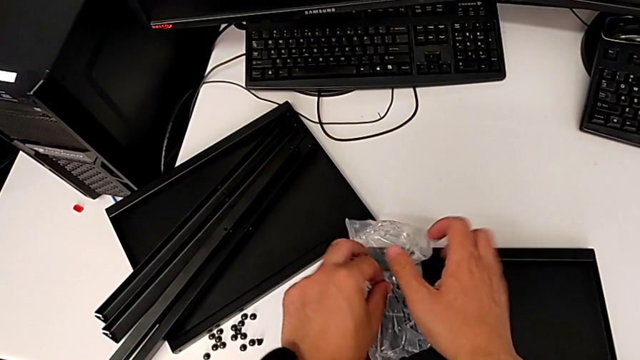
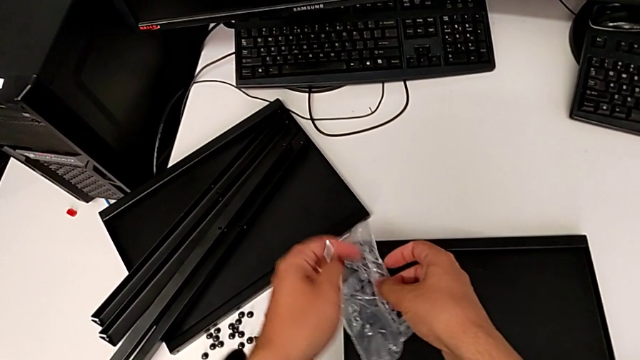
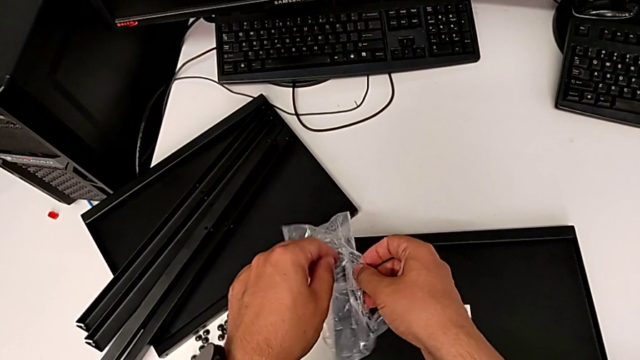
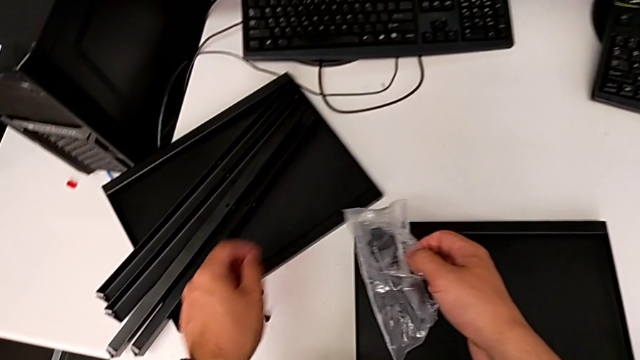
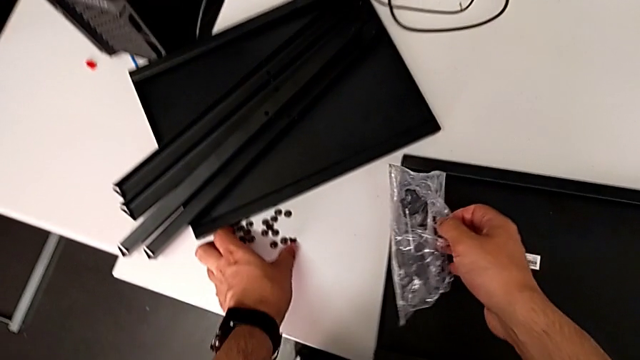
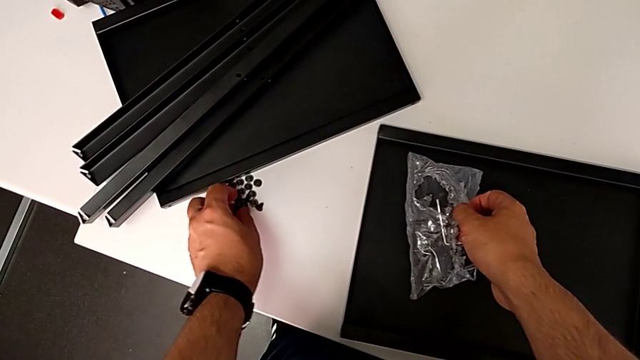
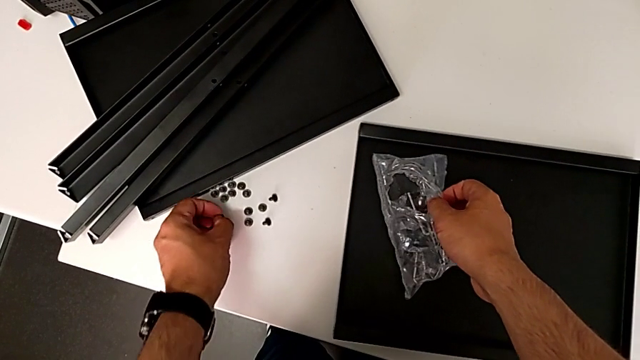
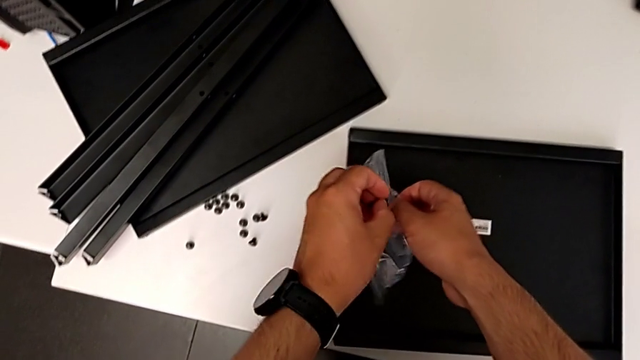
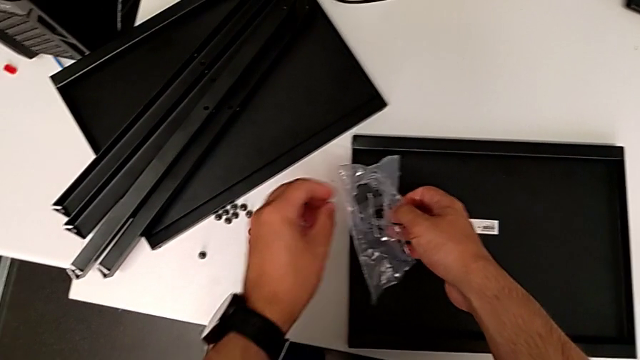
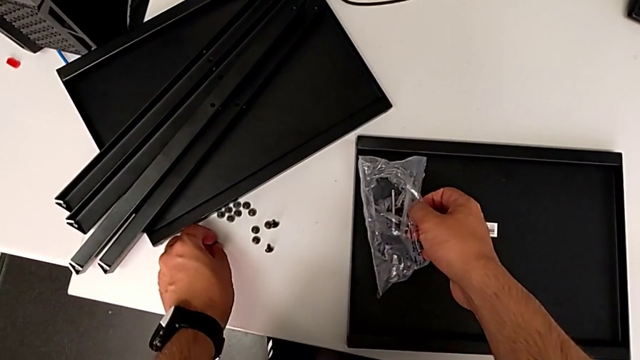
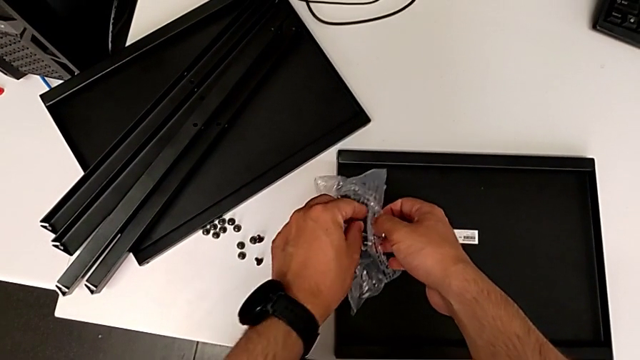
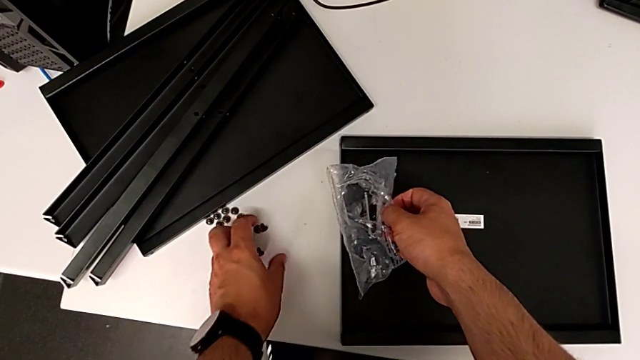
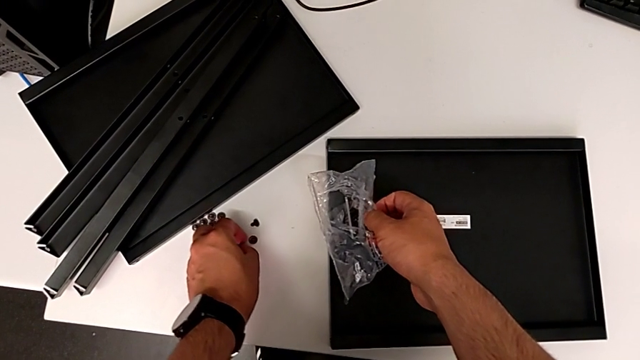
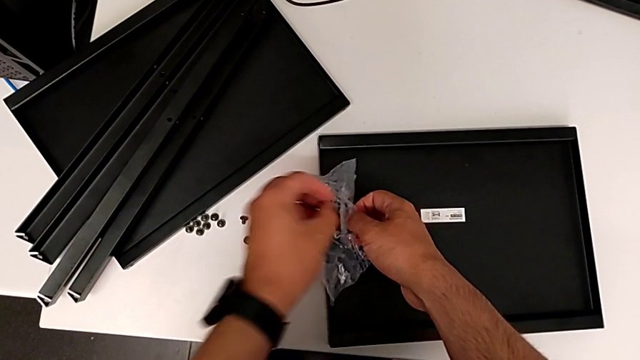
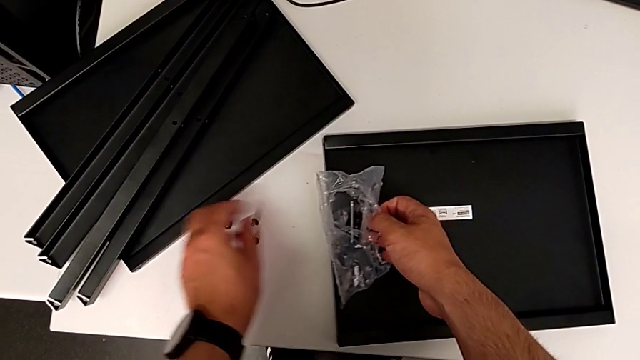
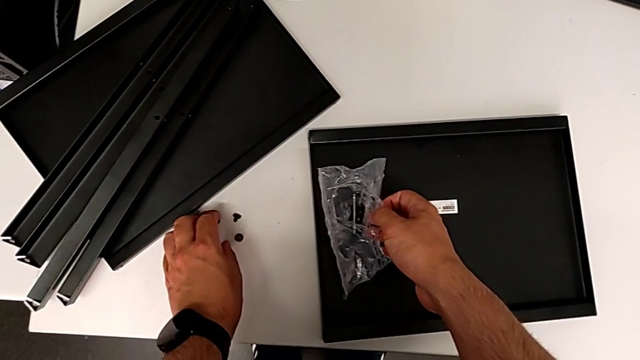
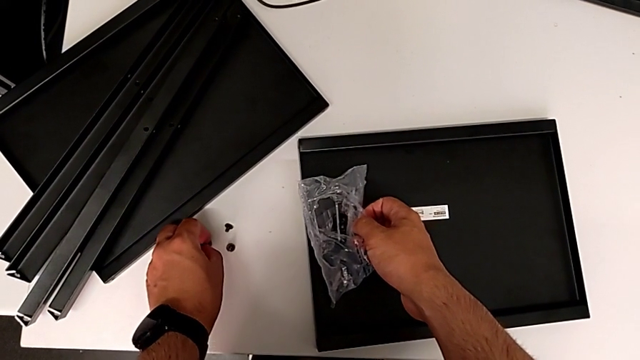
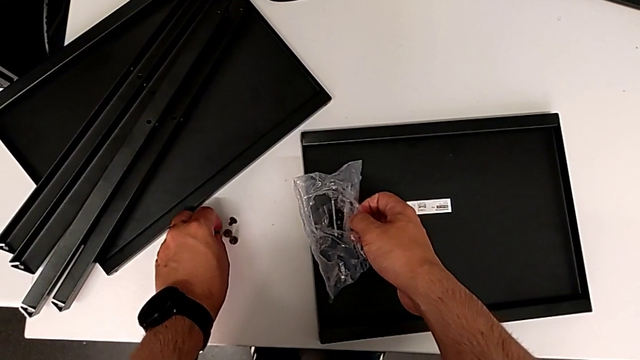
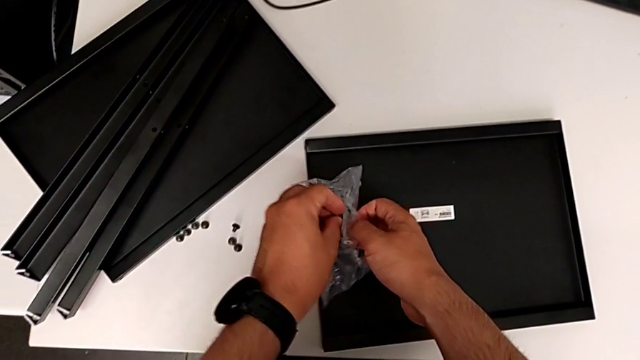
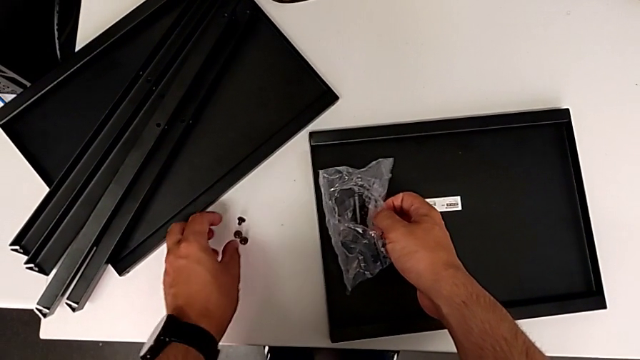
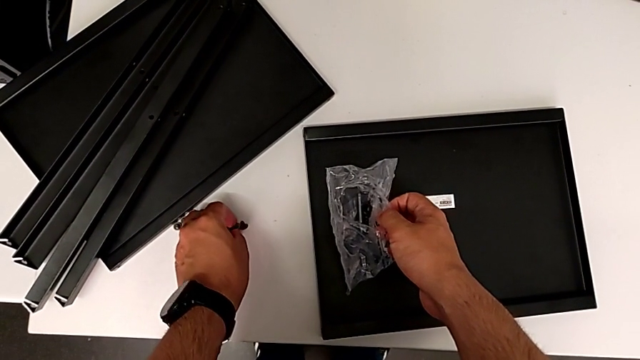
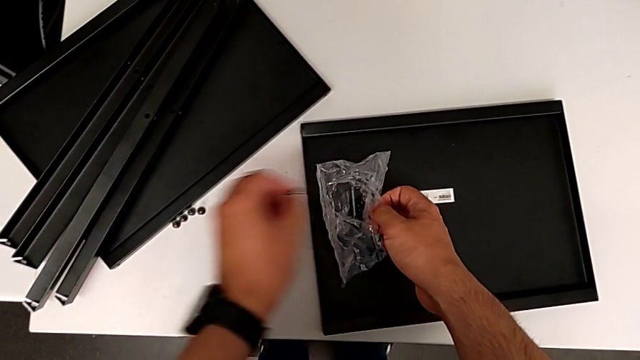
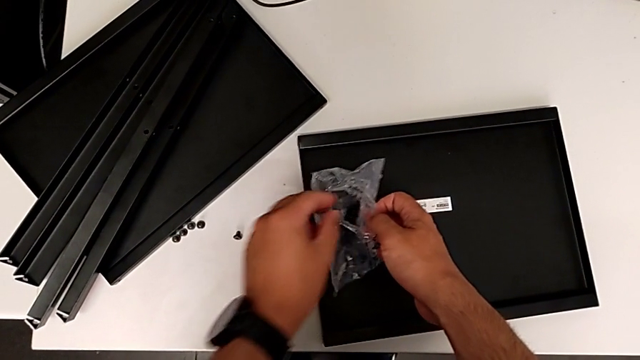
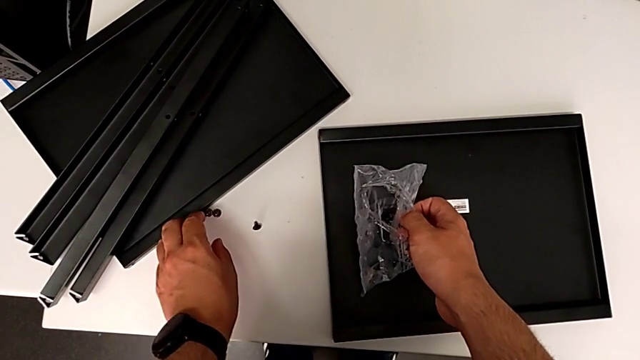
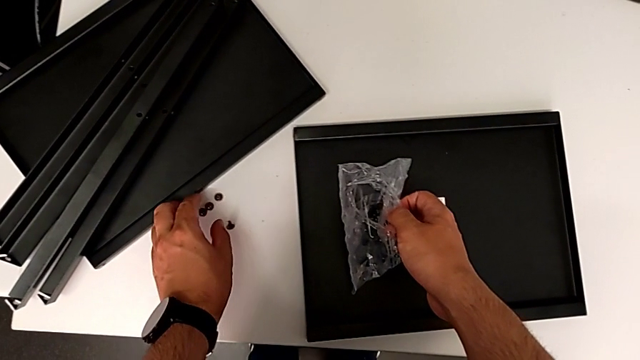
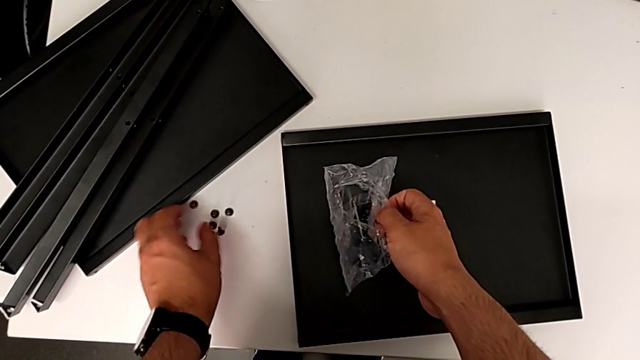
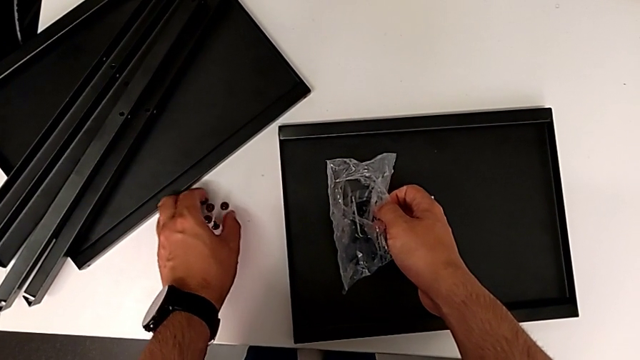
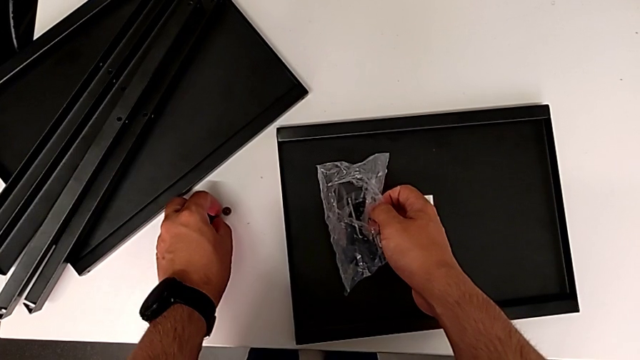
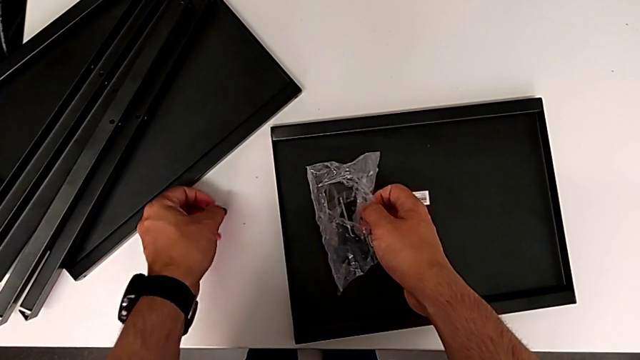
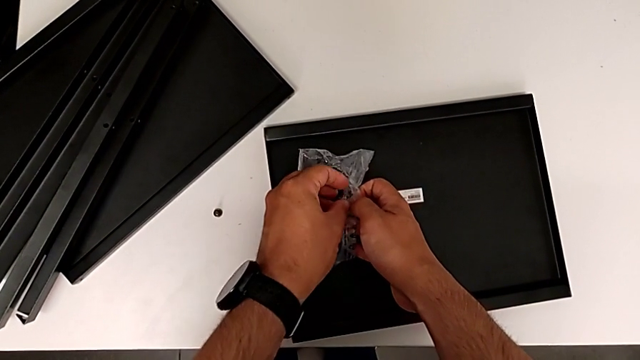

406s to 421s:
The camera wearer is putting all the hex socket heads into a bag. They place the Allen wrench and begin to place the hex socket head.

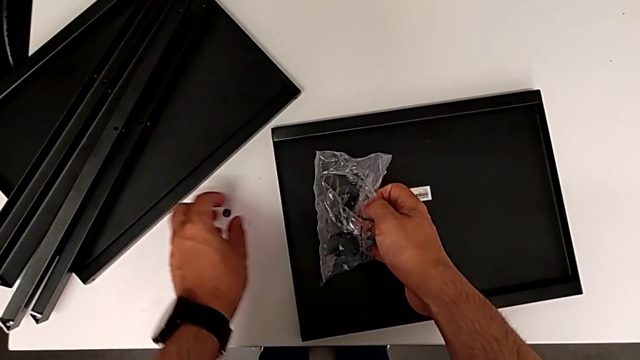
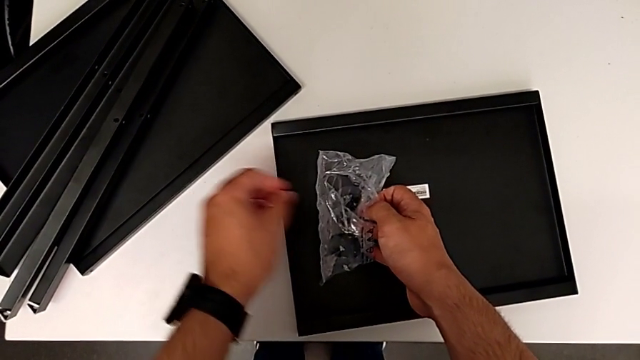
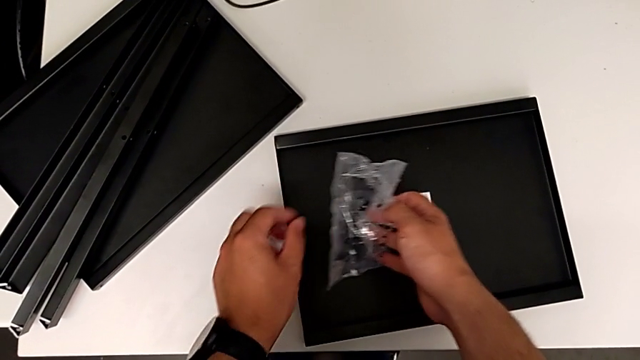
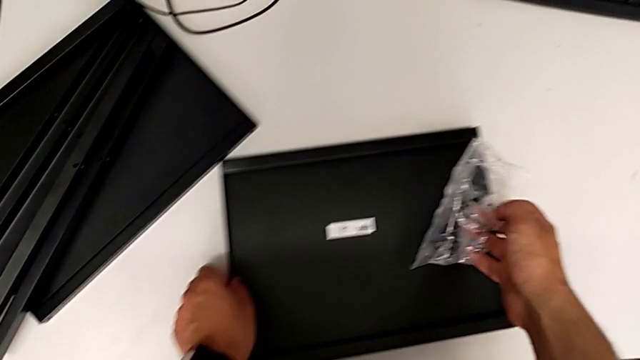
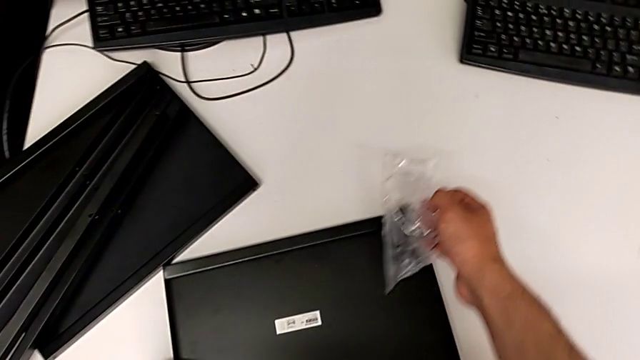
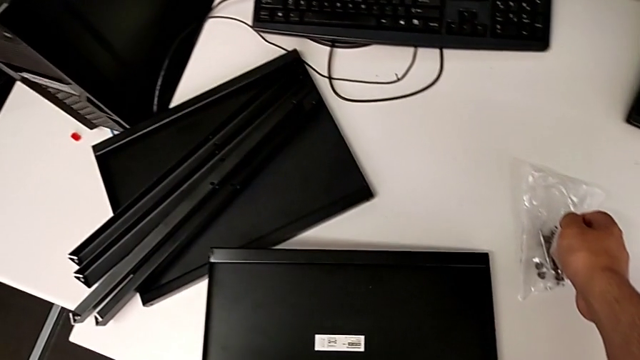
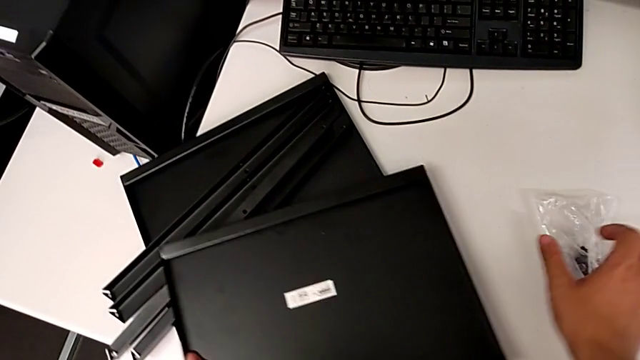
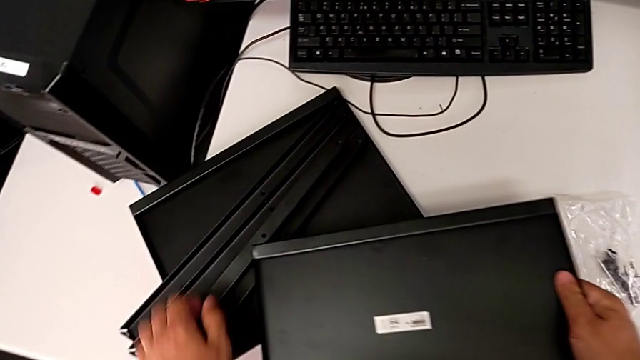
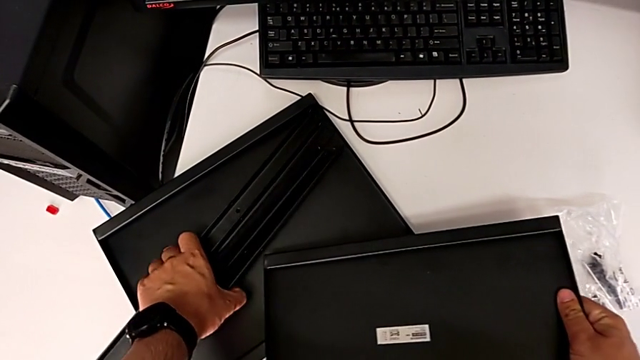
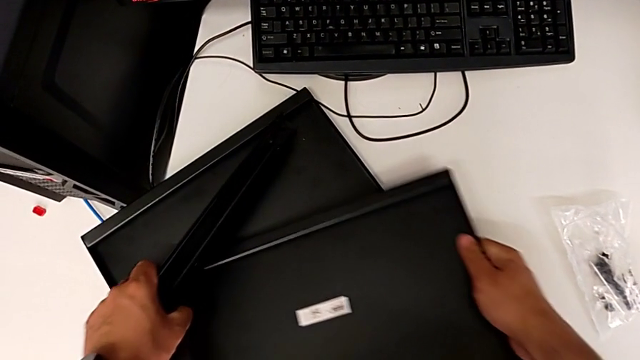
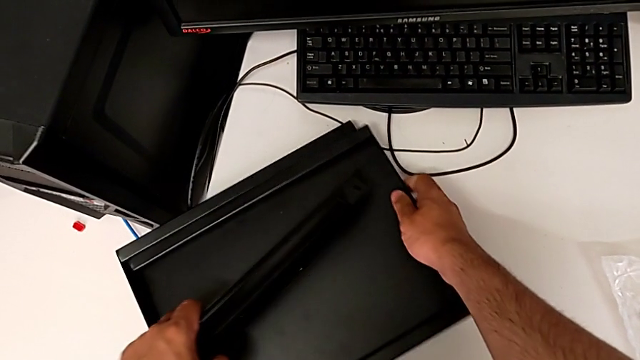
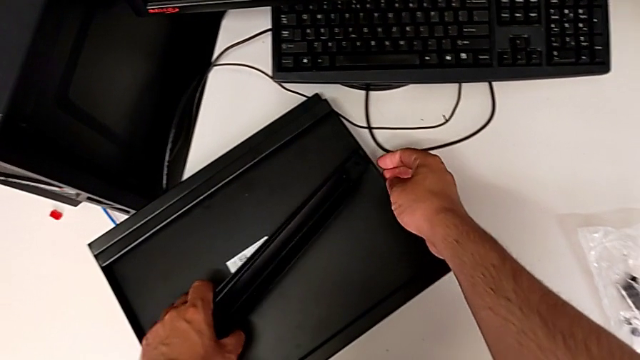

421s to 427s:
The camera wearer is putting all the hex socket heads into a bag. They grab the tray with the left hand, place the bag with the right hand, grab the leg with the left hand and place the tray with the right hand.
